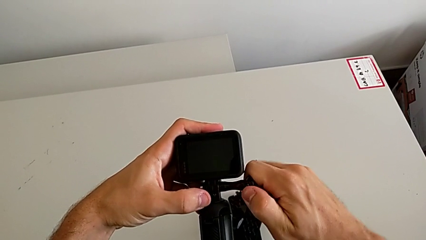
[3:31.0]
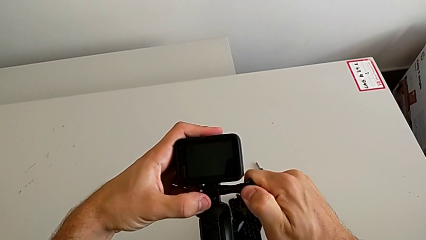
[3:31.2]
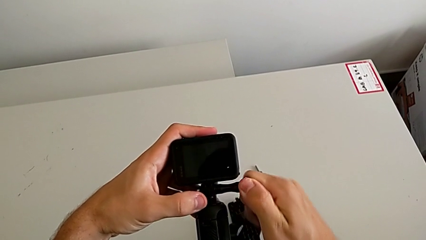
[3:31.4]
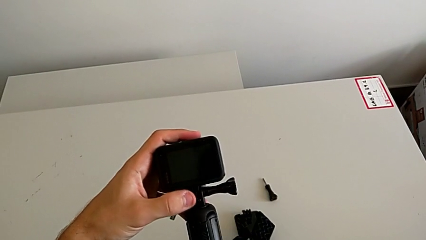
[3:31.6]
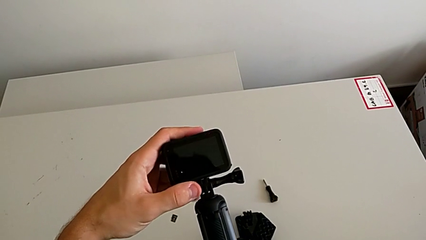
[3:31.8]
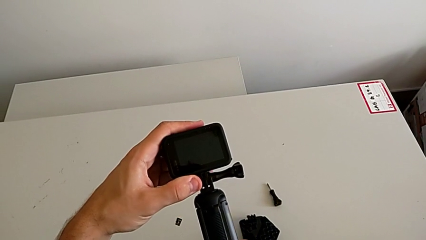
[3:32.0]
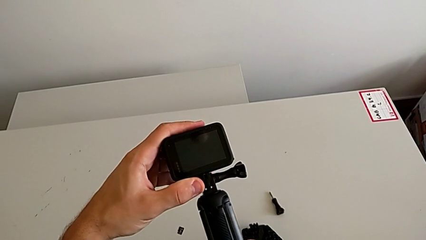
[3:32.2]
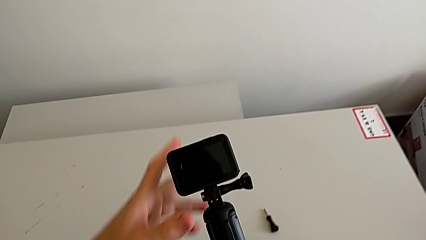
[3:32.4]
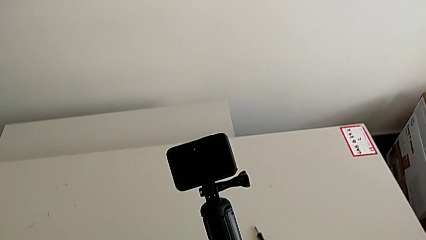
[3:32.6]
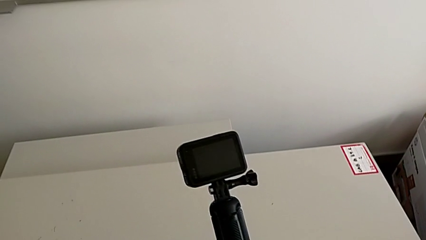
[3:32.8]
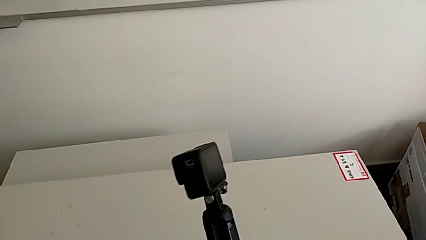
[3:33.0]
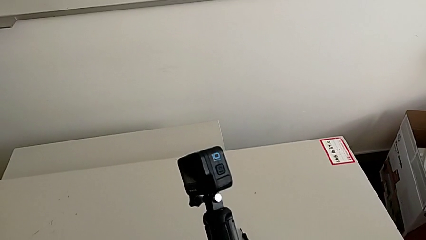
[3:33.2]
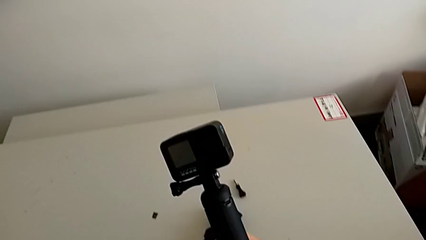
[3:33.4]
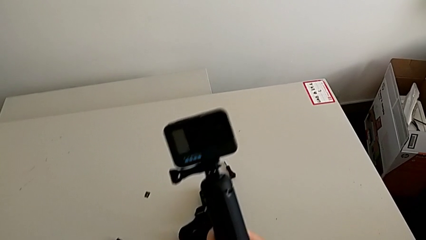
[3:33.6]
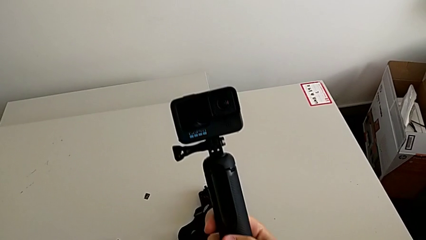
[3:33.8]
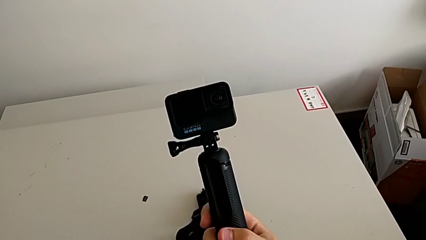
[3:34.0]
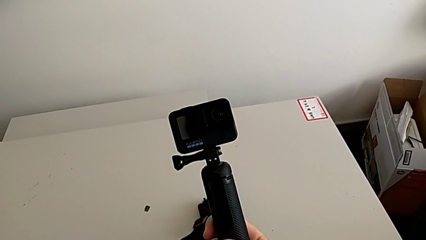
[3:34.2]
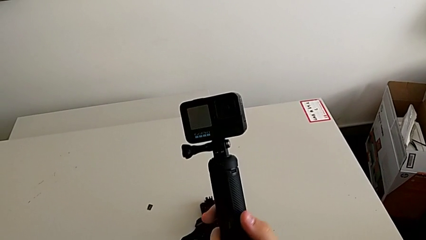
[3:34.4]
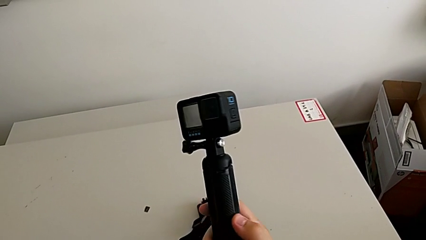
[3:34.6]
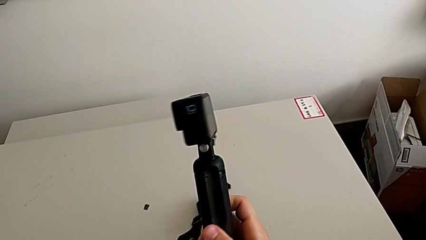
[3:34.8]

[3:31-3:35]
The camera wearer is changing the strap to the hand-held. They rotate the GoPro.

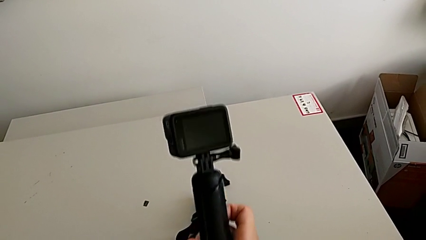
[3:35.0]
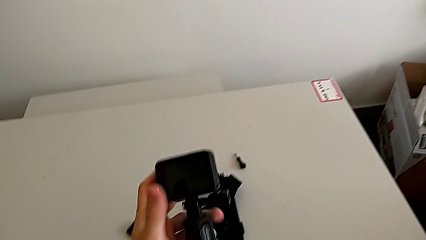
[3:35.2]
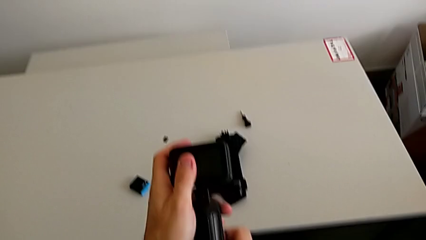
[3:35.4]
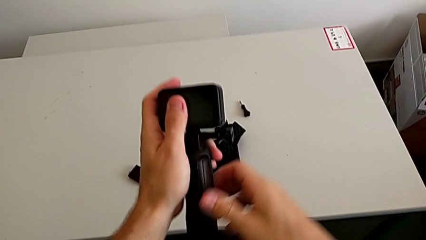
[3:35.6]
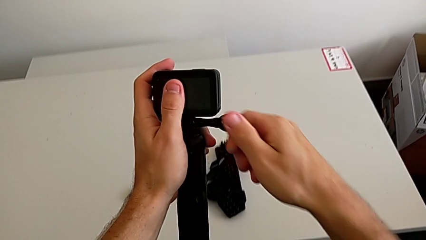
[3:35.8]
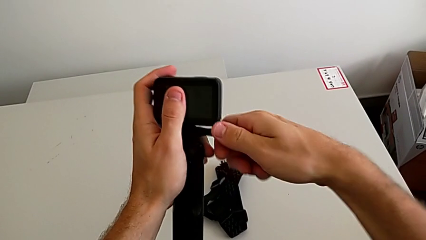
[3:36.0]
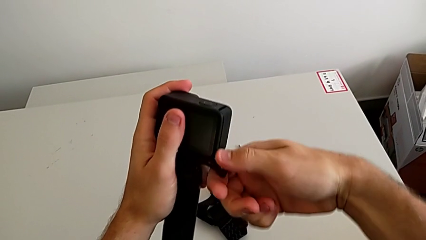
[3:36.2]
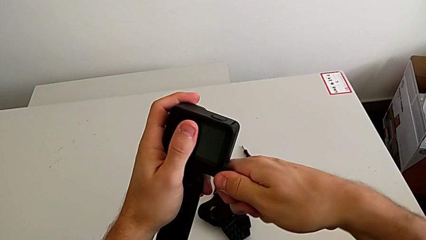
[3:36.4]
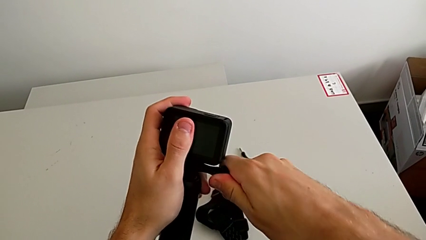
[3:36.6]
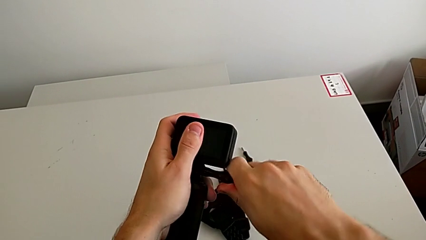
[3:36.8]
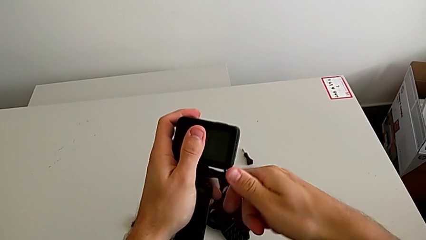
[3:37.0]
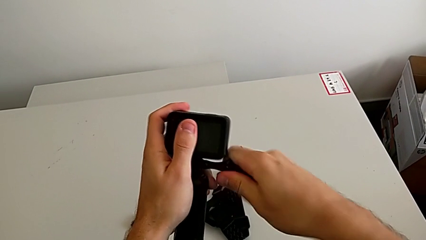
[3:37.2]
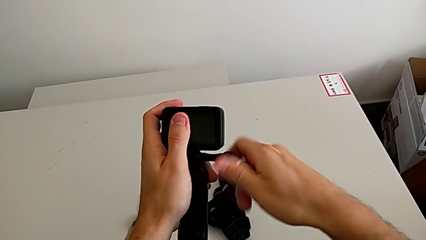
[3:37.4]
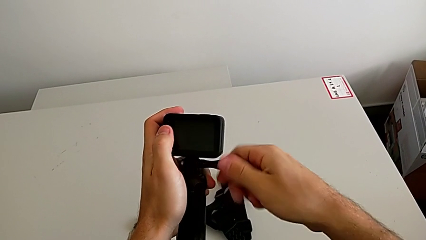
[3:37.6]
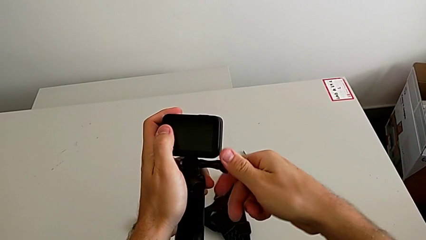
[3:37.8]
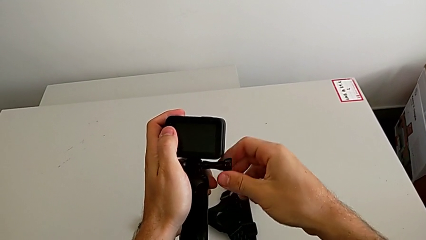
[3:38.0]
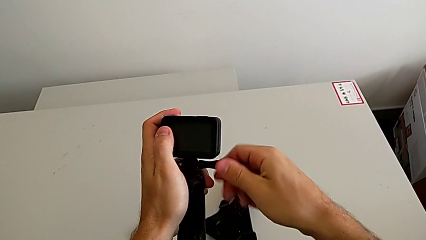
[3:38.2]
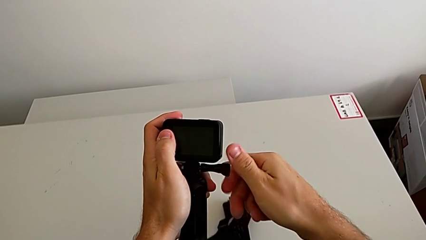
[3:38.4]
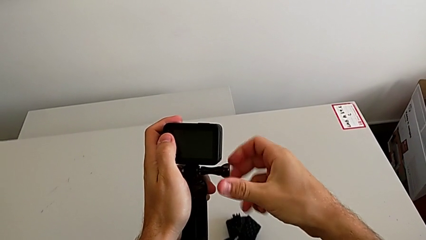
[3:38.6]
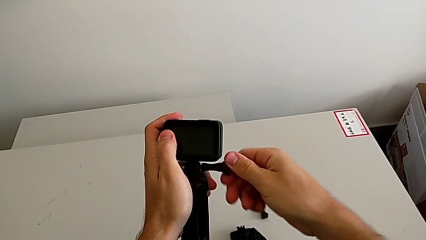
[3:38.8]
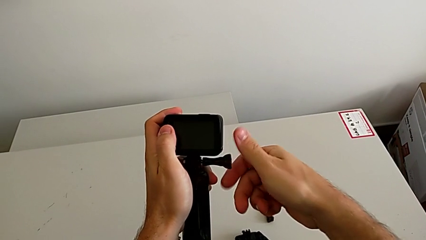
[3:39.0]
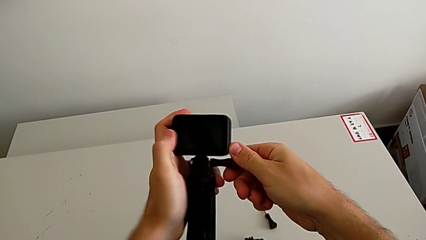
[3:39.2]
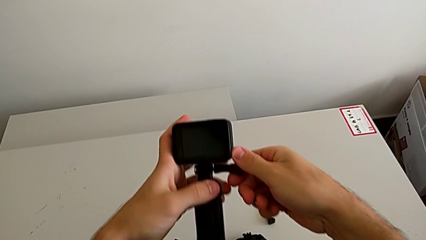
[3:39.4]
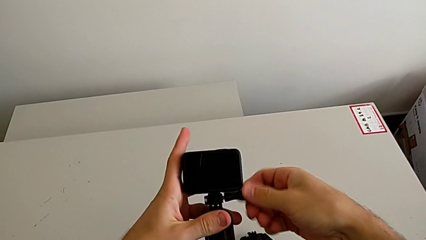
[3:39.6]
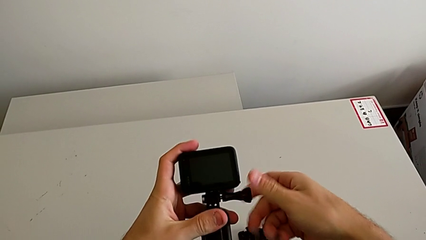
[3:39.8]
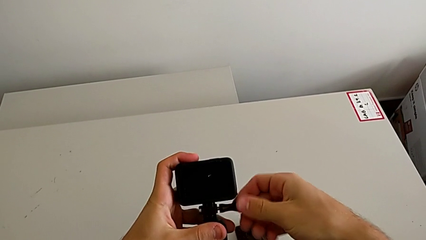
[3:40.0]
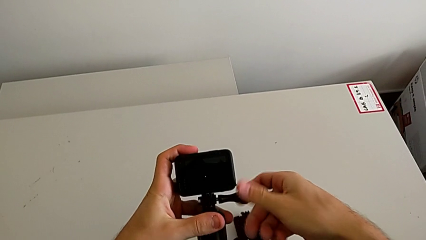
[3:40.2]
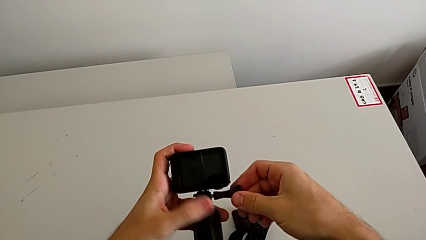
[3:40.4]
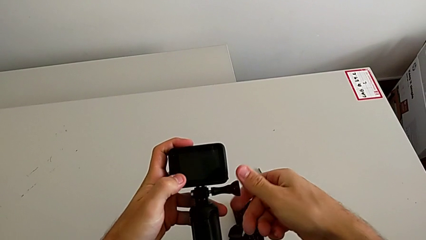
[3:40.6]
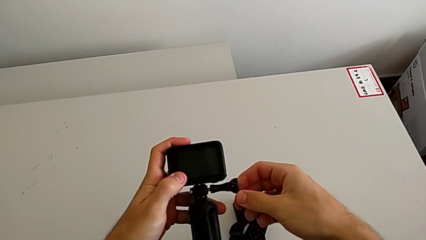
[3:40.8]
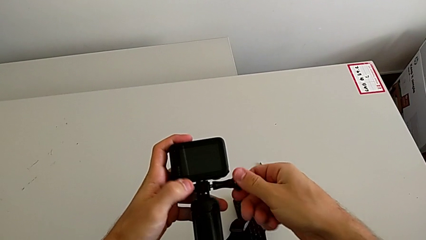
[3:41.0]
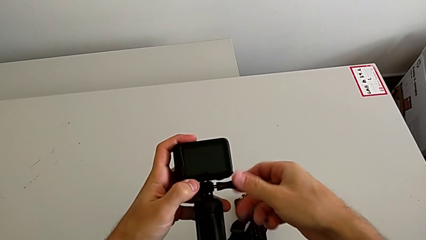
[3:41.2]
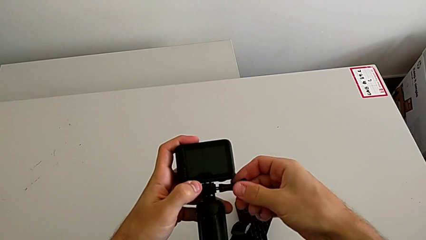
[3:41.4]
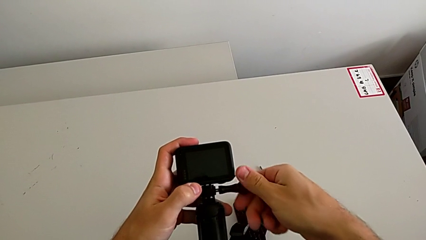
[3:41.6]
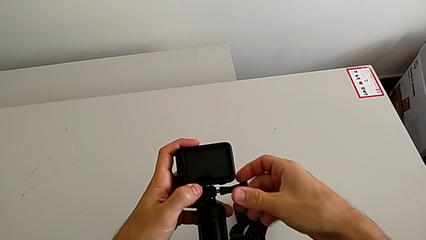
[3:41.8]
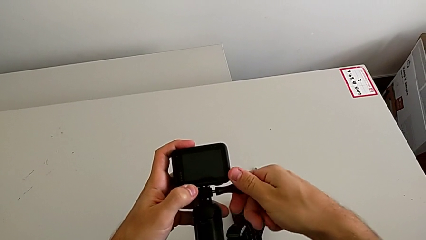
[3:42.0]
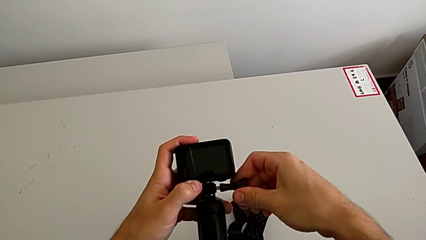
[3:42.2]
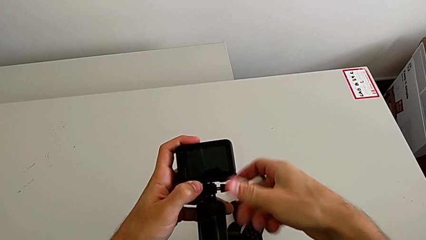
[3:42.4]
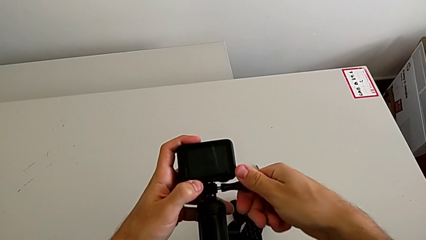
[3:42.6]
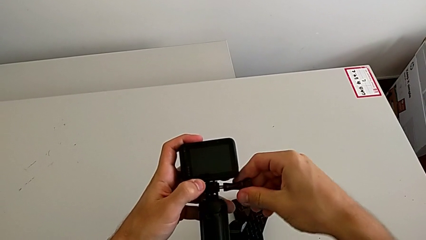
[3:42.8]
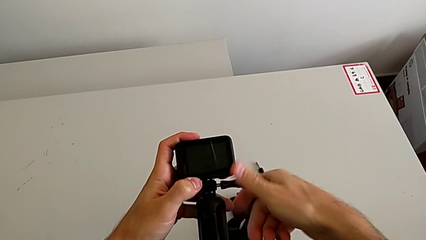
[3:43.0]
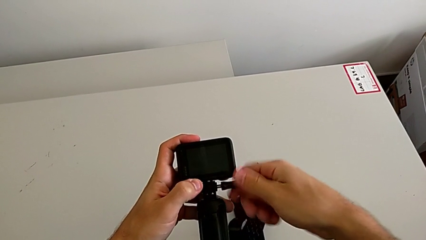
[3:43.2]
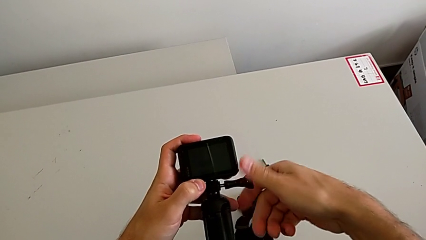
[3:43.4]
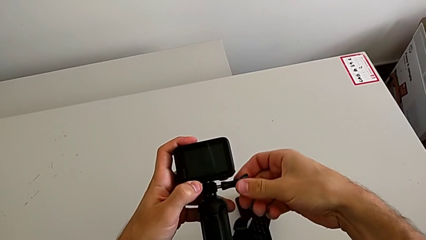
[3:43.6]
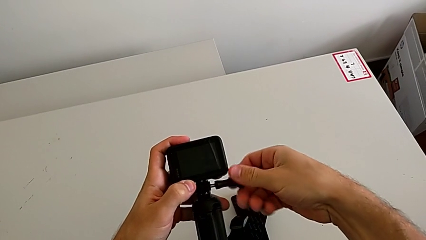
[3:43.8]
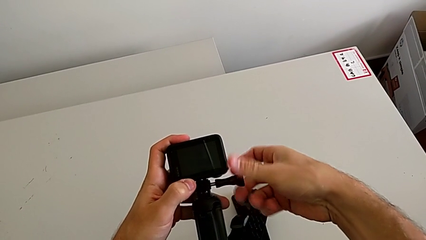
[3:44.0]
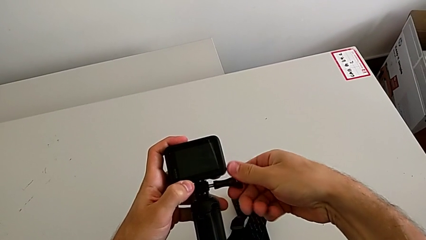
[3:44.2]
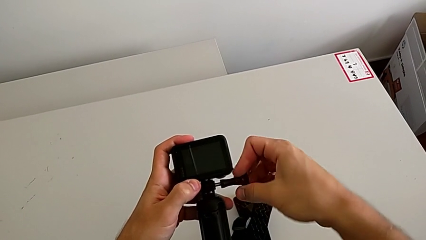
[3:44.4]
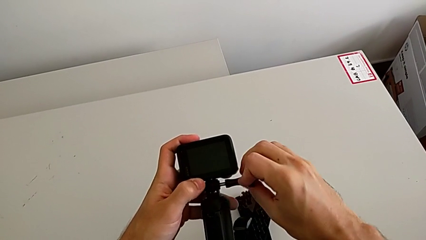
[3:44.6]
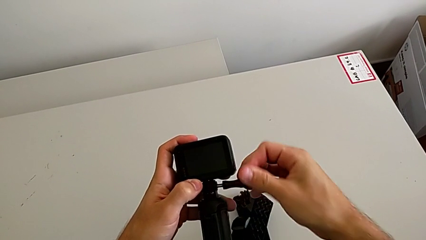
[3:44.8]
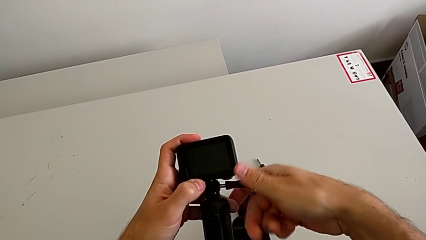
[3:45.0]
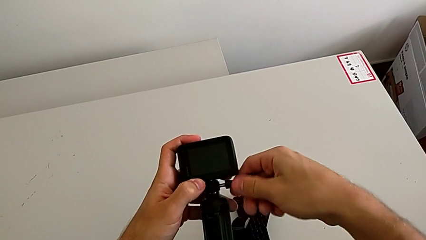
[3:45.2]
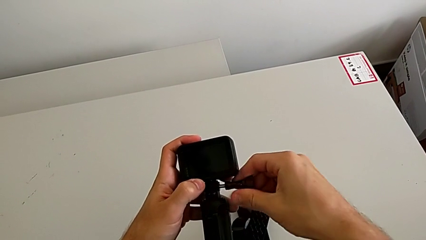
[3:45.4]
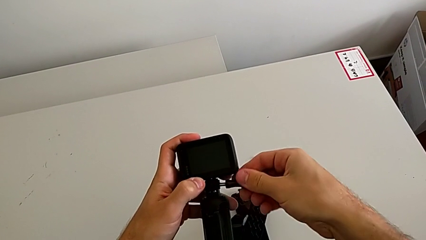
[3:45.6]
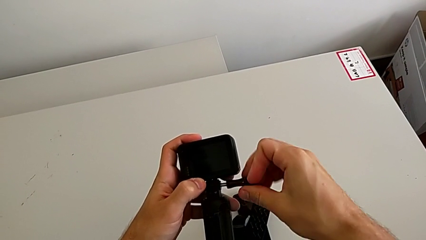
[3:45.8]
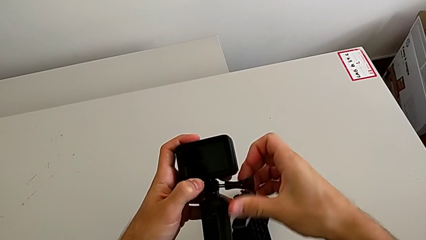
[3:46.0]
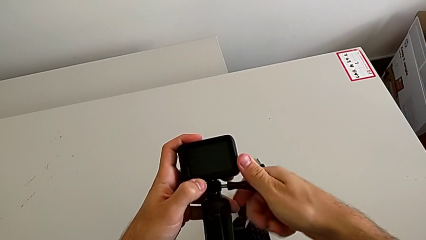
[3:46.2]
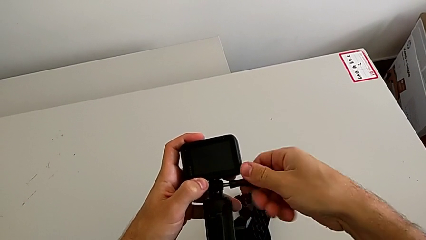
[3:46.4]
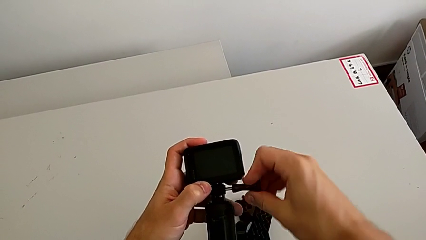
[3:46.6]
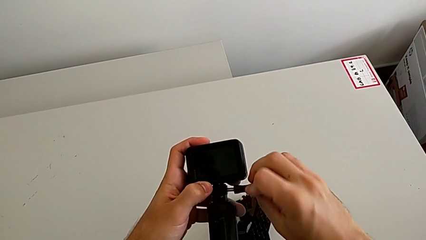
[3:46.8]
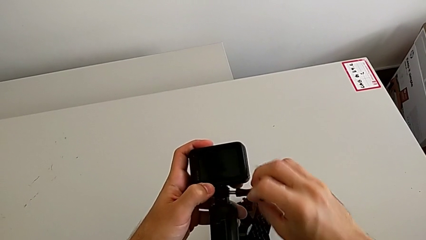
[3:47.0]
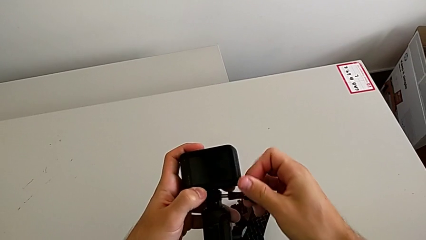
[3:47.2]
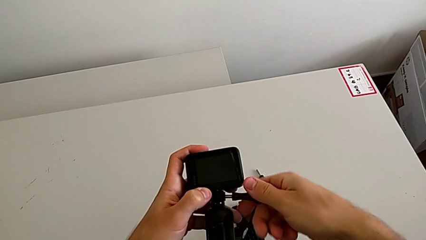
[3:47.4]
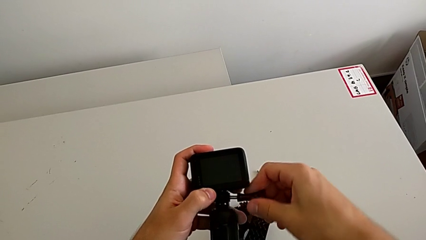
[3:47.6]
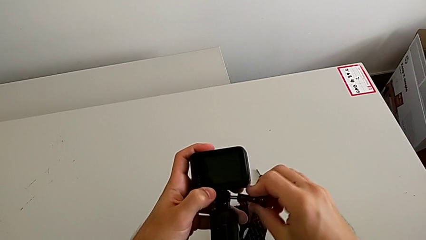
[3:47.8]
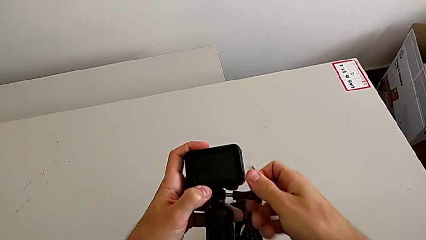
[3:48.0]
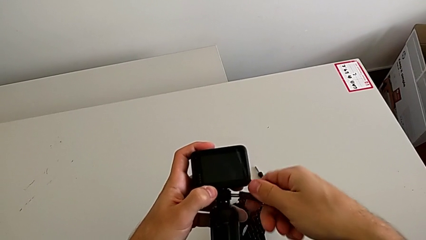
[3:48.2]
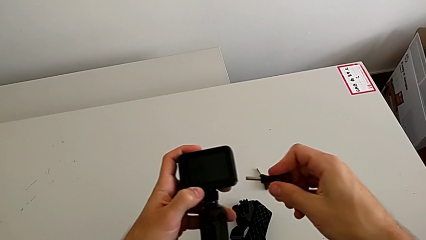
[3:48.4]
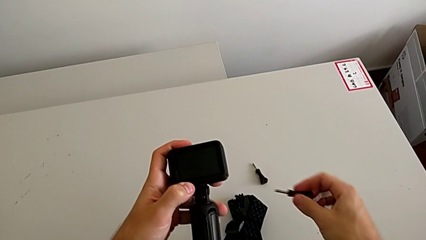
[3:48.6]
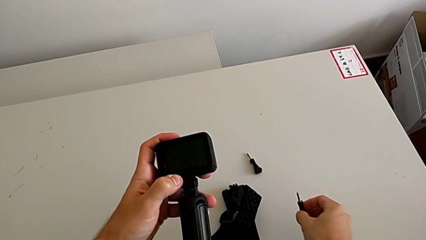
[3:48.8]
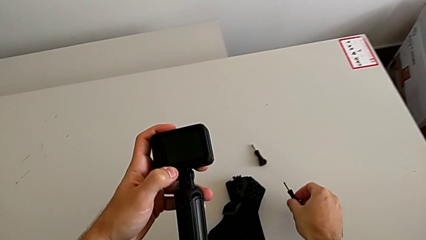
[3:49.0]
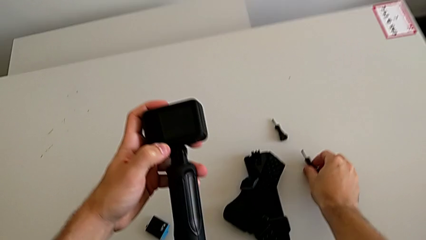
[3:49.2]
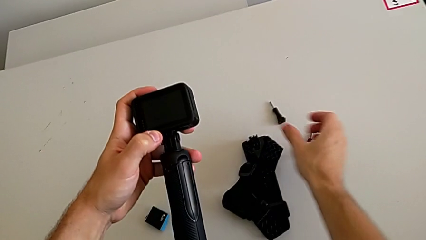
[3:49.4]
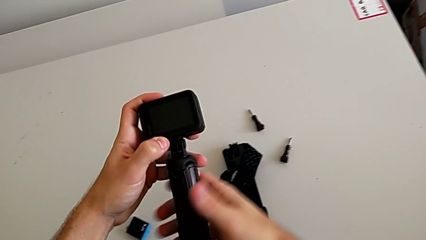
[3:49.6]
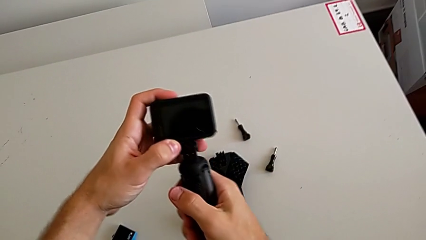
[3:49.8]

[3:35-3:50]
The camera wearer is removing the handheld. They unscrew the screw.
